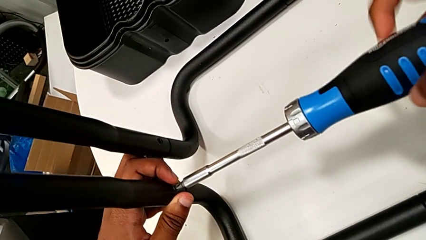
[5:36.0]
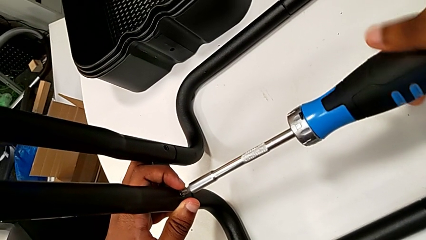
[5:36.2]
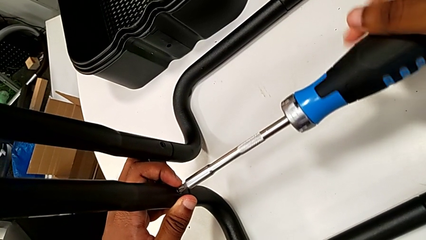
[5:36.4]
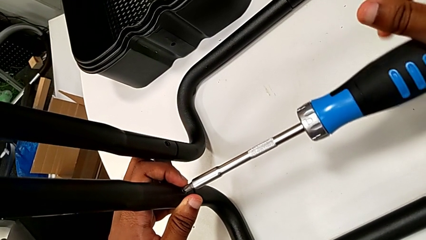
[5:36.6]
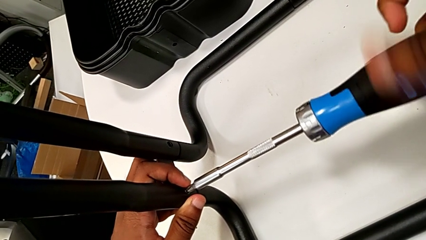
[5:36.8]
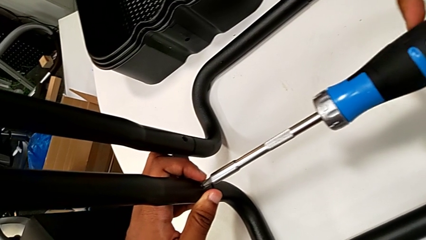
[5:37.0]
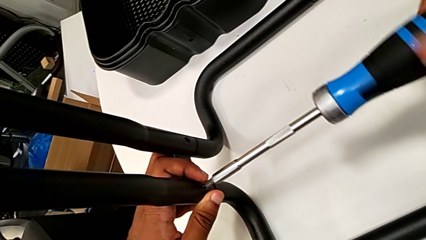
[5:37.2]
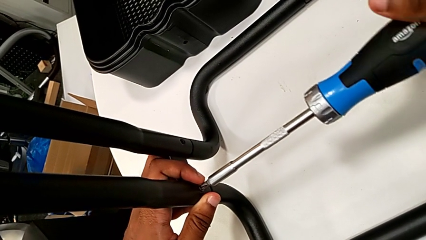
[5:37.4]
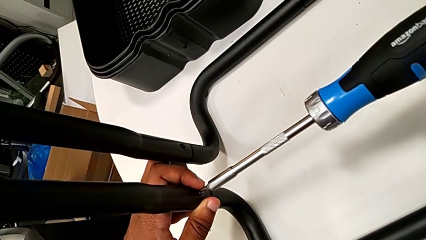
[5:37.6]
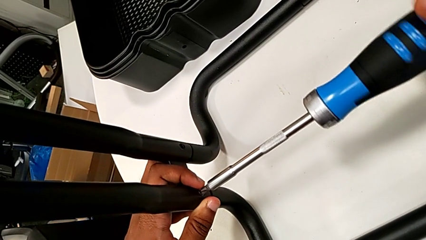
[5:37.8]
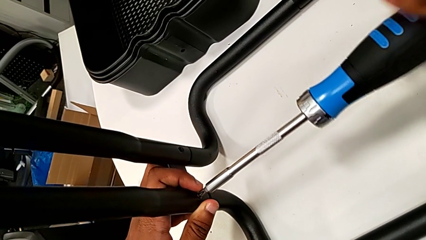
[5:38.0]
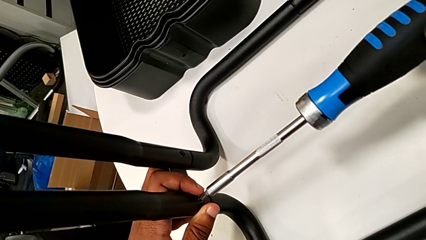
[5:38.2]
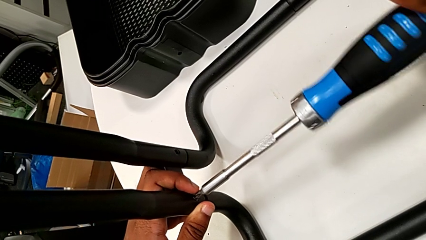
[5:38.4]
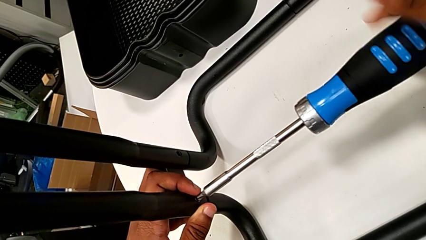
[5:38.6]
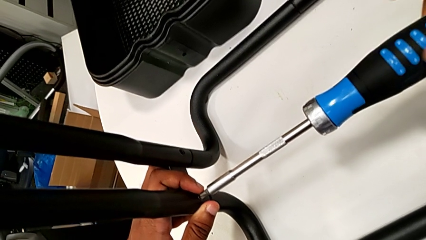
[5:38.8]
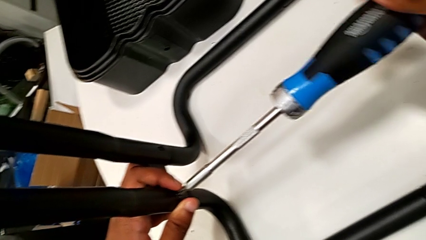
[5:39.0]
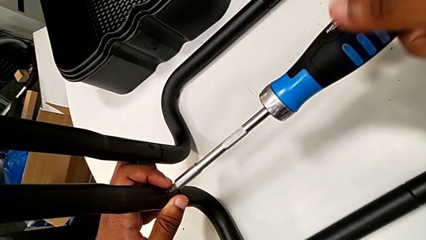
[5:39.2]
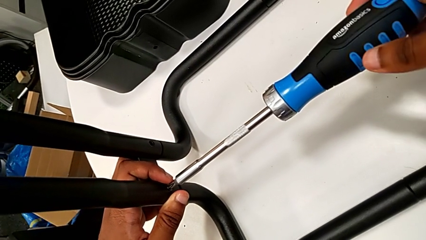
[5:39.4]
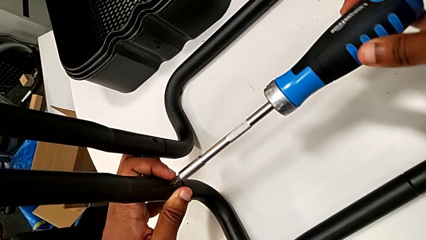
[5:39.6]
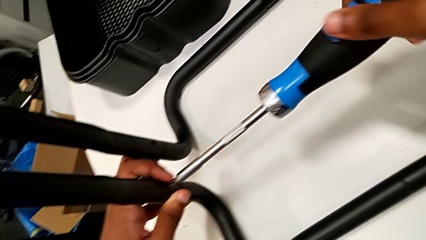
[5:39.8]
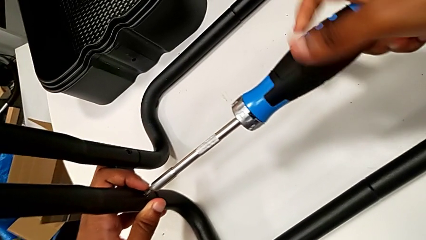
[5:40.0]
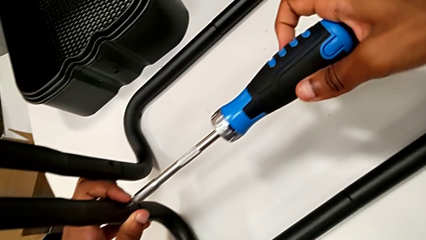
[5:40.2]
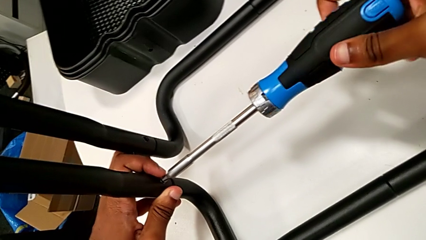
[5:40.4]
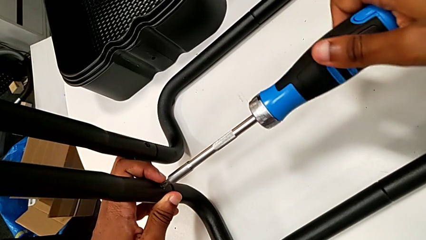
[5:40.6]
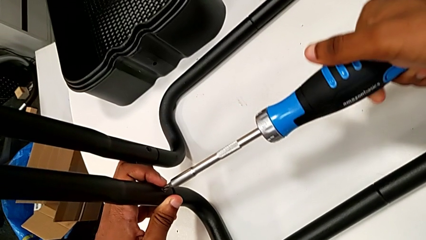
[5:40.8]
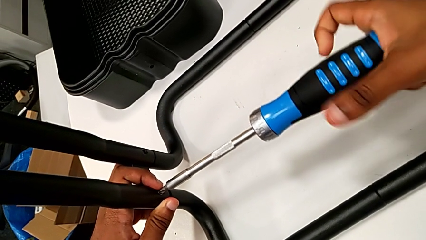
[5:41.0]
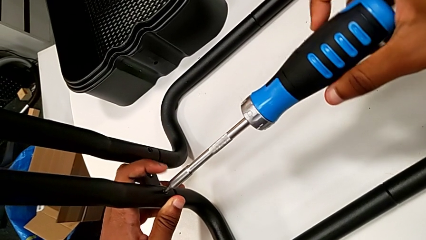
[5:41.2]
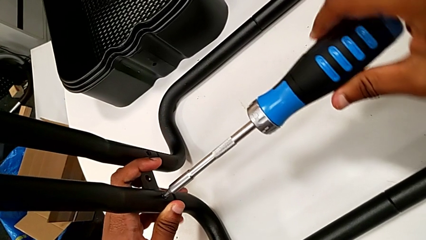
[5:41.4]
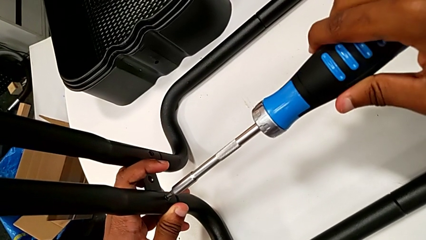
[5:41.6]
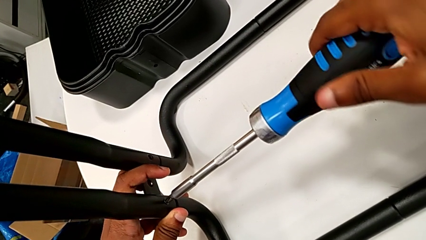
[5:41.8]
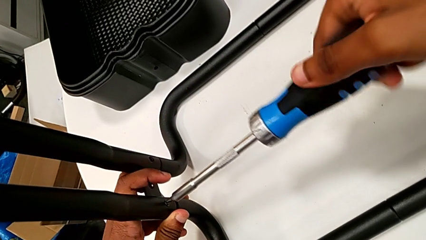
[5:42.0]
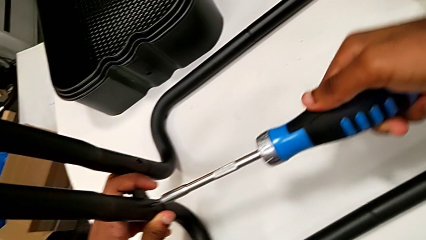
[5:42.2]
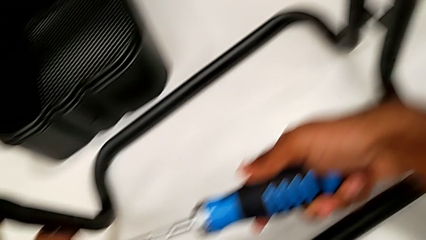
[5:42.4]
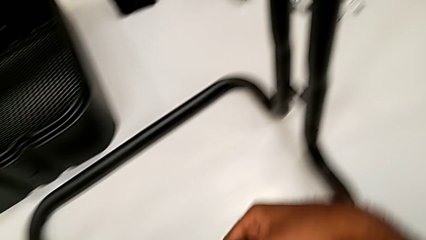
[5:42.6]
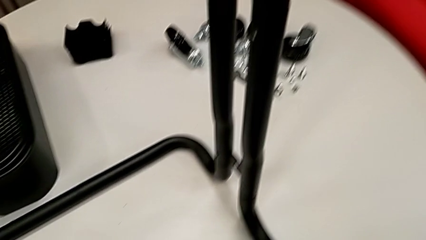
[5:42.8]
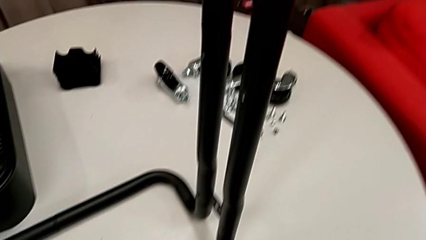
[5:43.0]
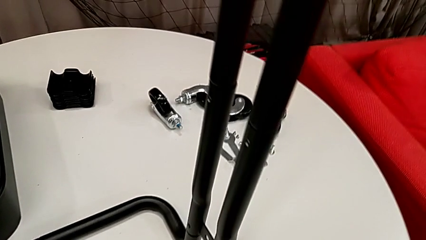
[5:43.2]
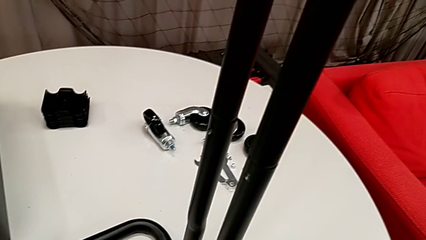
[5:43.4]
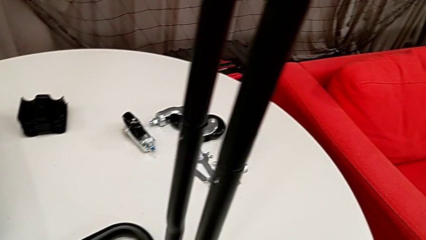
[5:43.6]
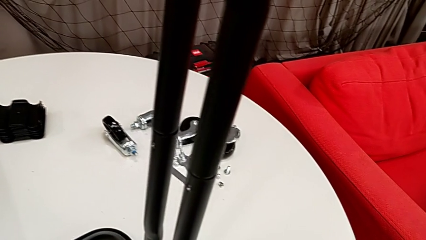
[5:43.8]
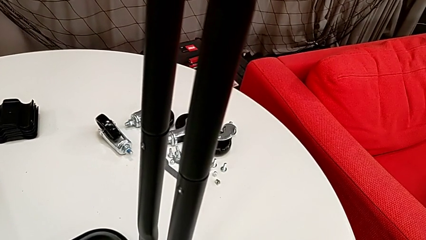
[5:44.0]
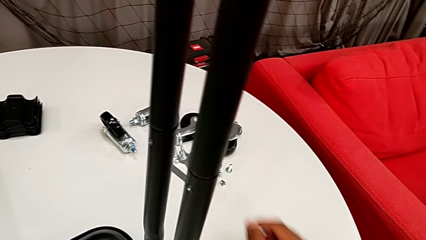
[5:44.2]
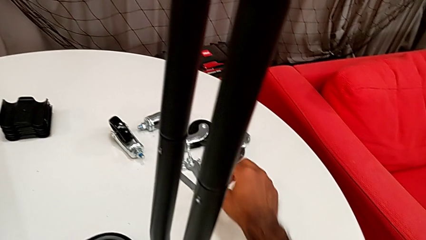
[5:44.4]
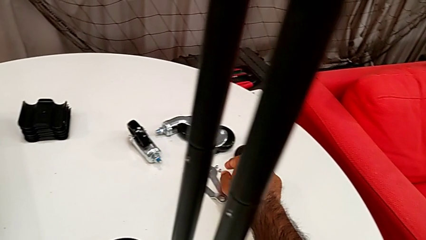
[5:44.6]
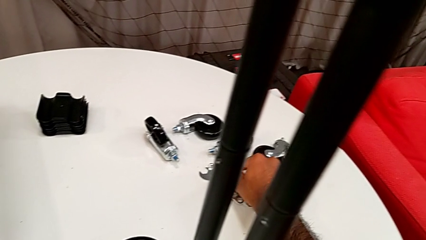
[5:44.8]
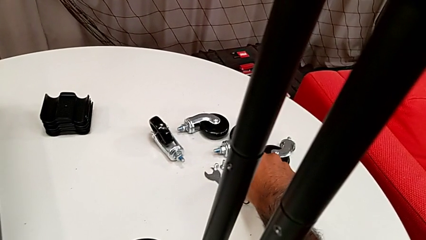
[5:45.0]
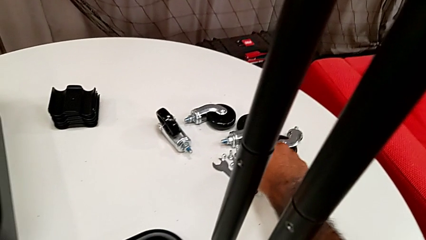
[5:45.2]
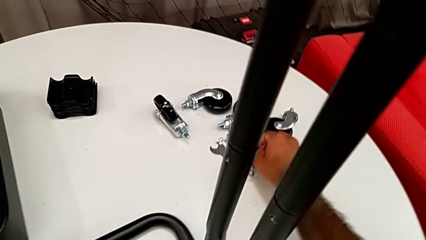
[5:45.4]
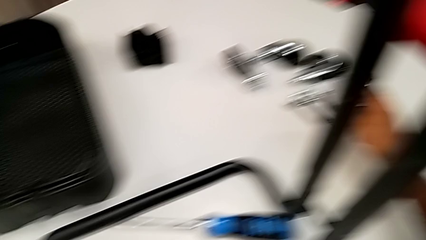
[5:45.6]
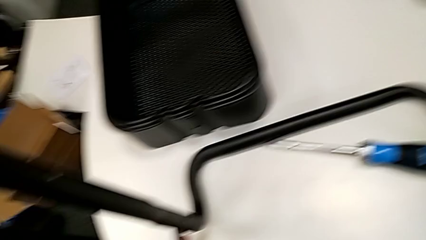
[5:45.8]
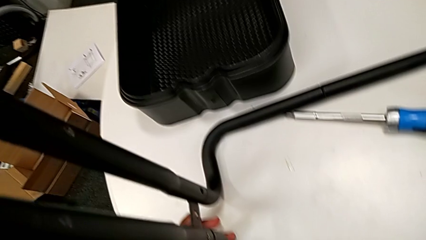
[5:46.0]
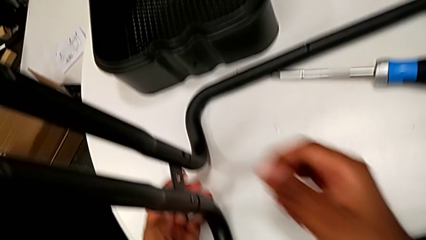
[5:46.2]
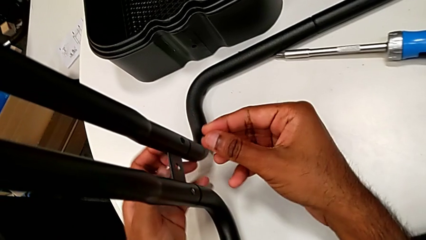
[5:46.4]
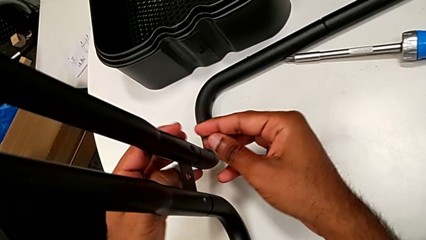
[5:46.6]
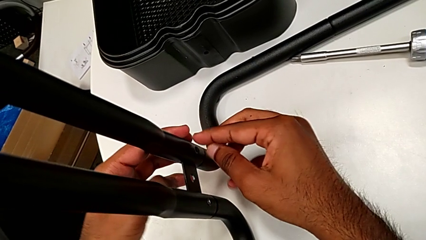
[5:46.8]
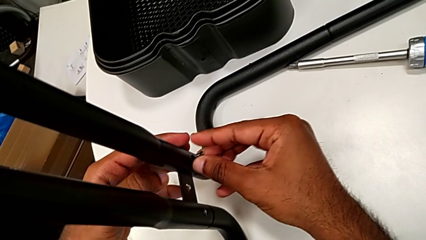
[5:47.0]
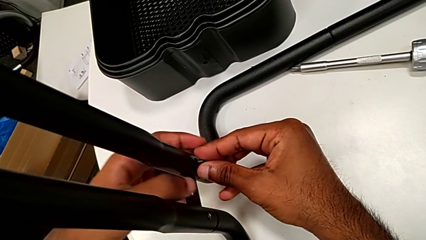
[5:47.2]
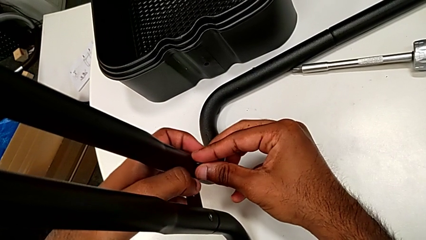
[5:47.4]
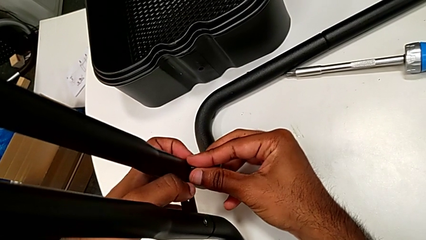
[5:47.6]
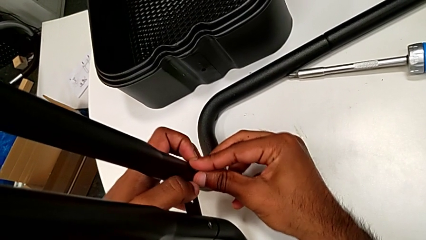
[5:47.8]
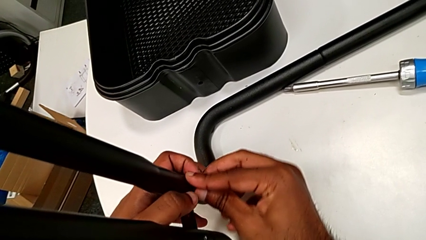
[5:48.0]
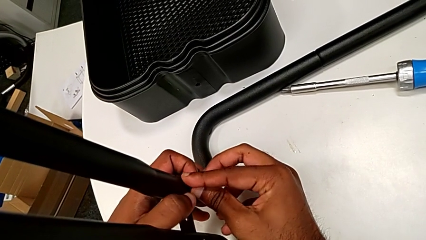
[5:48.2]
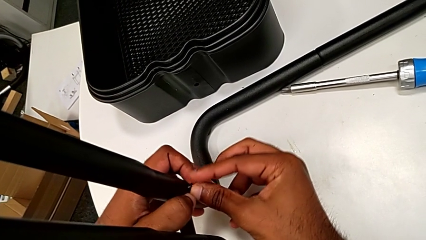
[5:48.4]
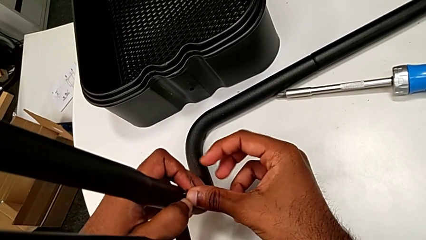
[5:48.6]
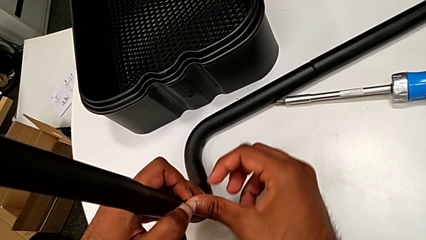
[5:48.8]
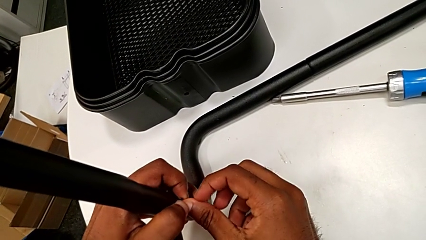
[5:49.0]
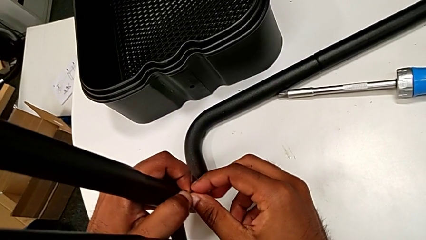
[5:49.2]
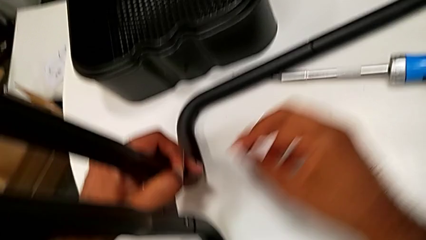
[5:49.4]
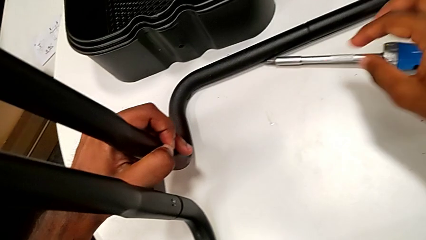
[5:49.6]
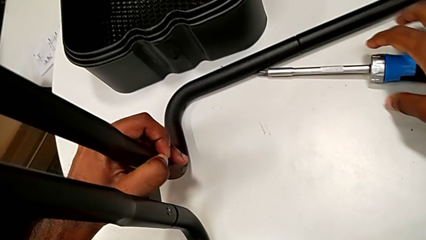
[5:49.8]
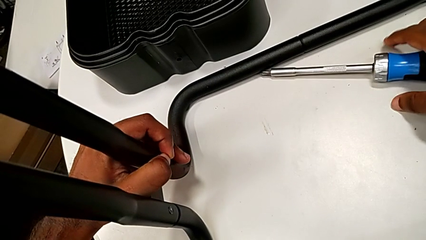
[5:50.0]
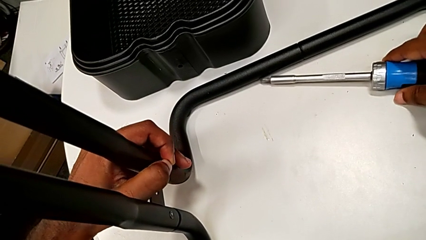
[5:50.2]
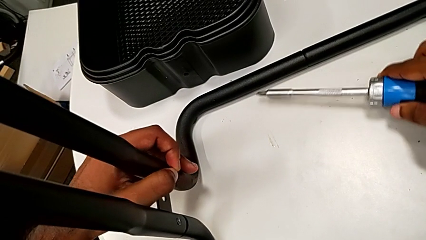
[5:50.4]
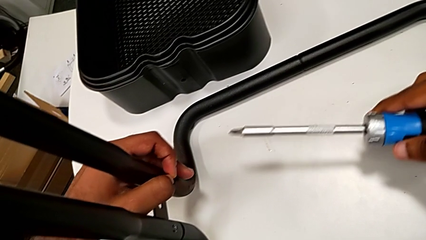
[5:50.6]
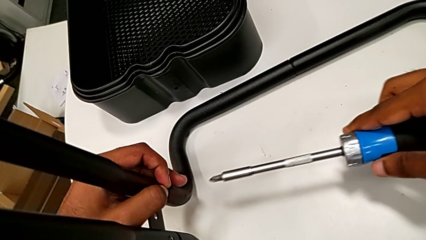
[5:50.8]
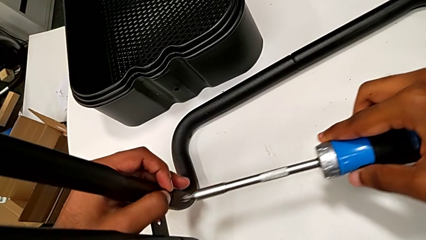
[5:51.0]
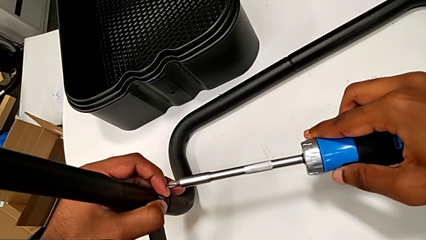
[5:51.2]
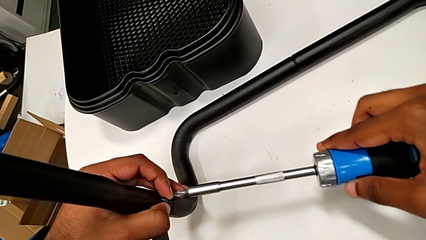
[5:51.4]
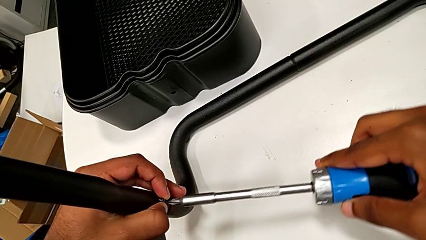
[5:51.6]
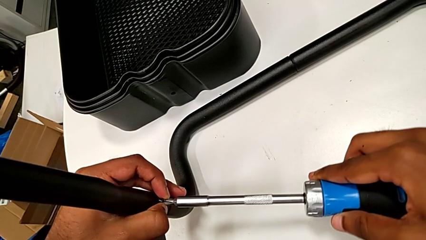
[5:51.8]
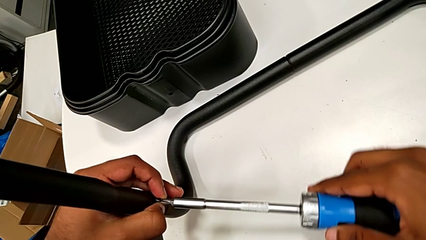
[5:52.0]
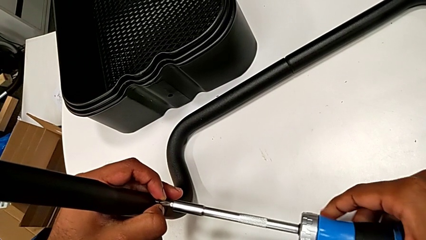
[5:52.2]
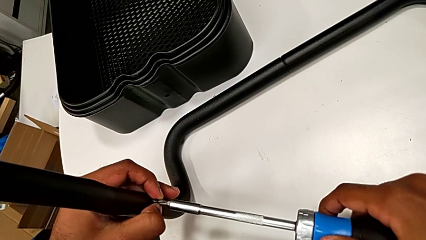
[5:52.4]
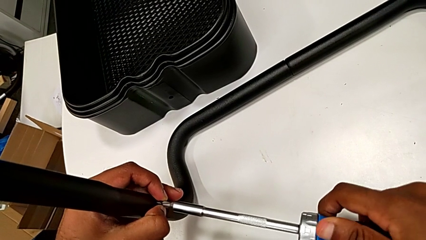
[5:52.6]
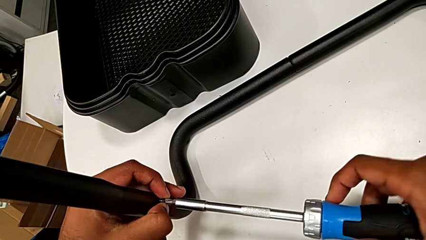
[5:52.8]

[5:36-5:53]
The camera wearer is assembling the sidebars to the base frame. They keep screwing the second screw, grab the third screw, insert it, grab the screwdriver and place it.
